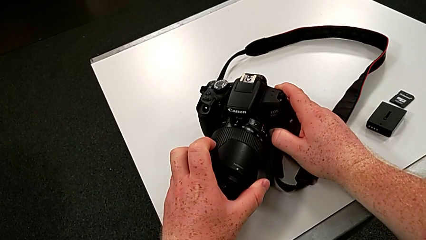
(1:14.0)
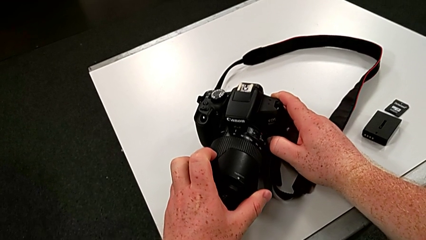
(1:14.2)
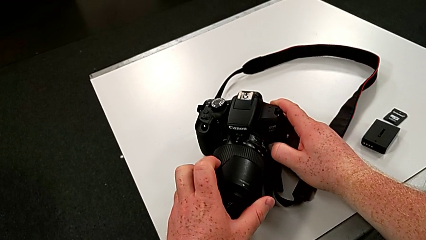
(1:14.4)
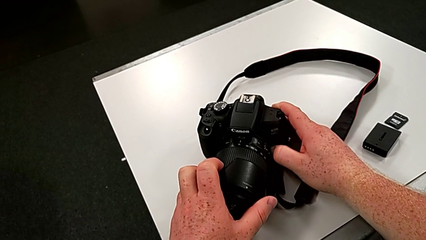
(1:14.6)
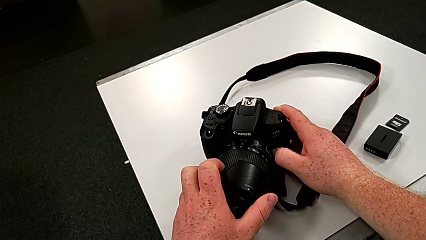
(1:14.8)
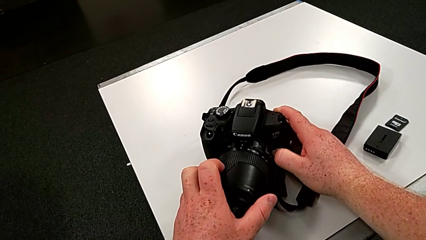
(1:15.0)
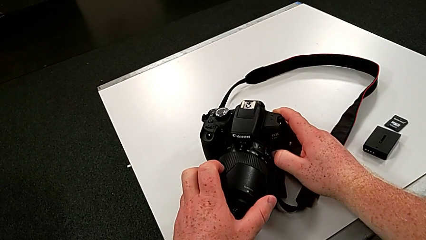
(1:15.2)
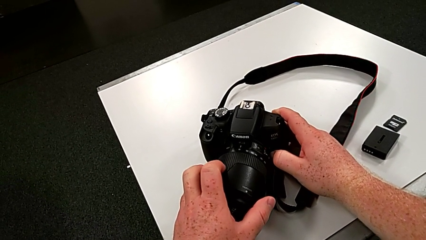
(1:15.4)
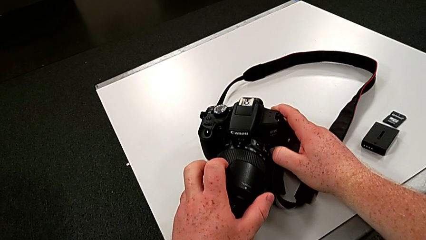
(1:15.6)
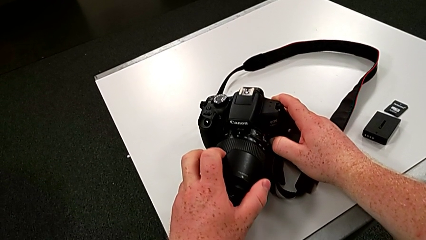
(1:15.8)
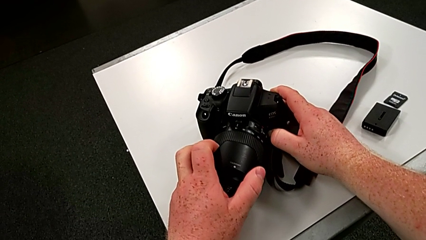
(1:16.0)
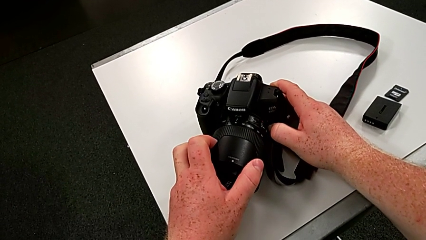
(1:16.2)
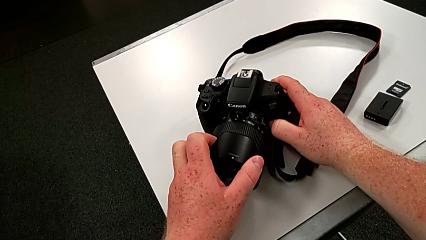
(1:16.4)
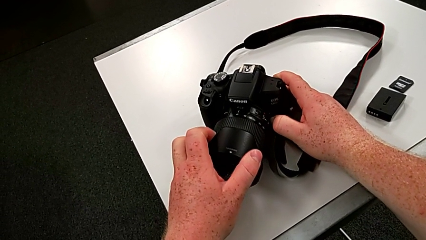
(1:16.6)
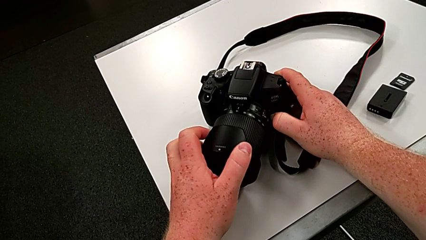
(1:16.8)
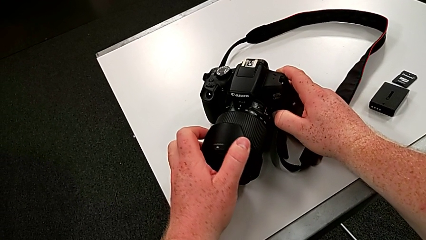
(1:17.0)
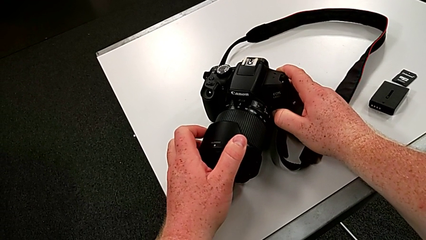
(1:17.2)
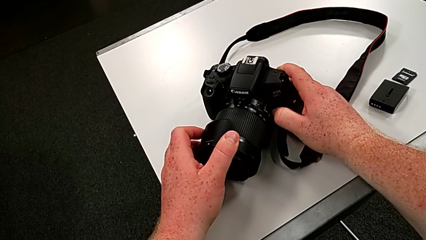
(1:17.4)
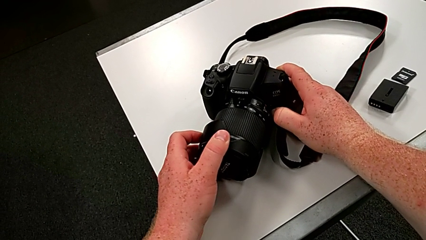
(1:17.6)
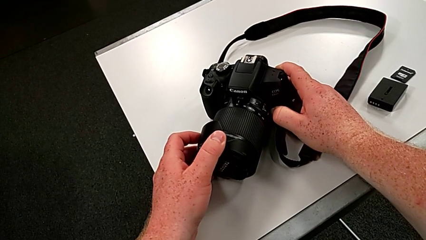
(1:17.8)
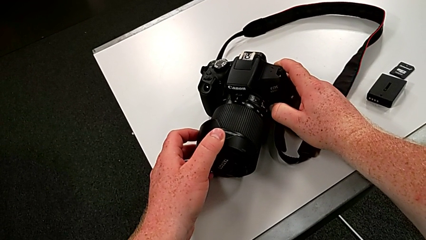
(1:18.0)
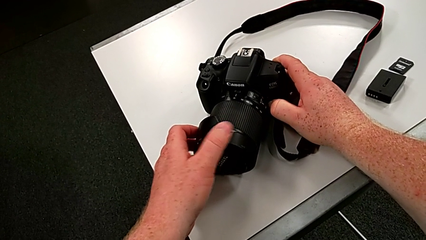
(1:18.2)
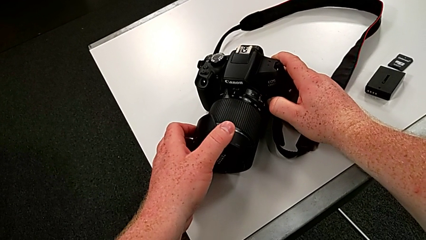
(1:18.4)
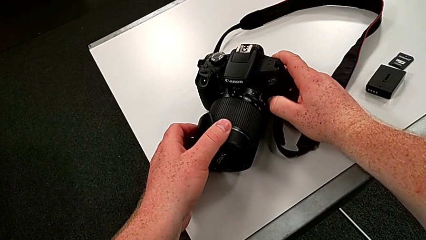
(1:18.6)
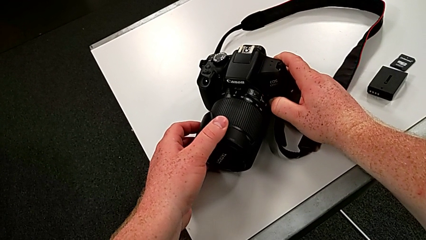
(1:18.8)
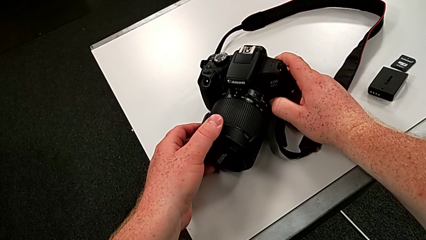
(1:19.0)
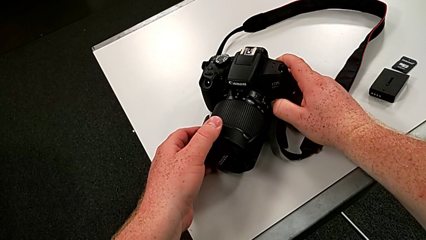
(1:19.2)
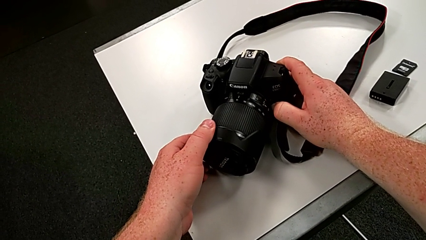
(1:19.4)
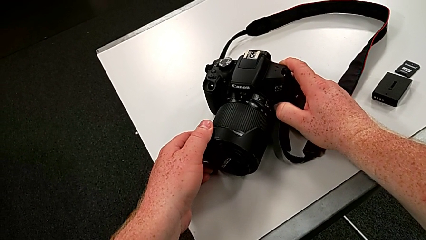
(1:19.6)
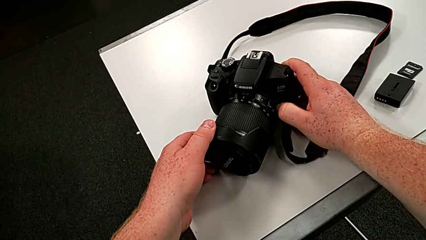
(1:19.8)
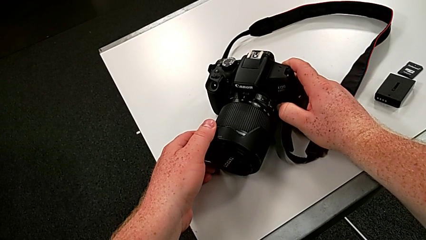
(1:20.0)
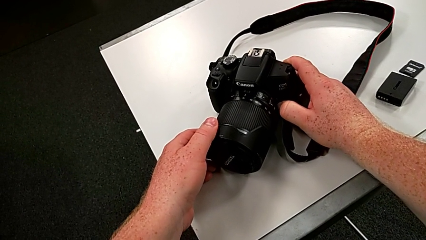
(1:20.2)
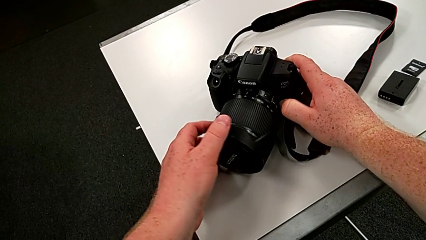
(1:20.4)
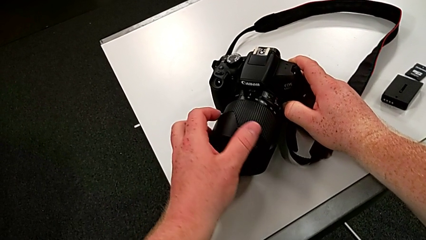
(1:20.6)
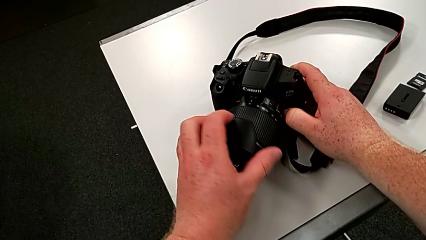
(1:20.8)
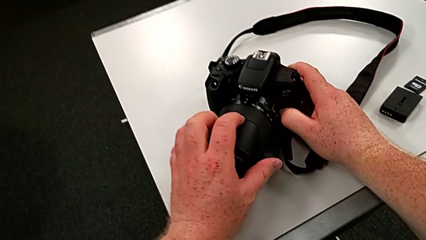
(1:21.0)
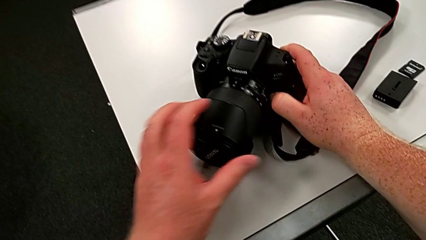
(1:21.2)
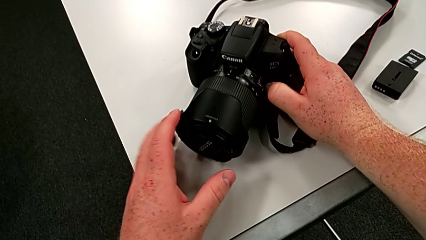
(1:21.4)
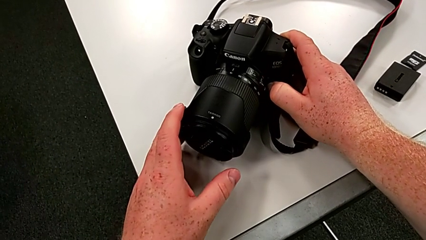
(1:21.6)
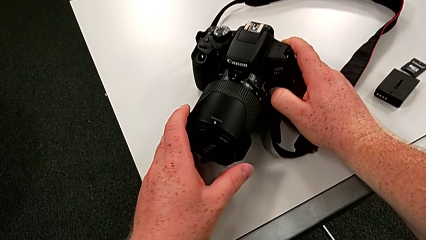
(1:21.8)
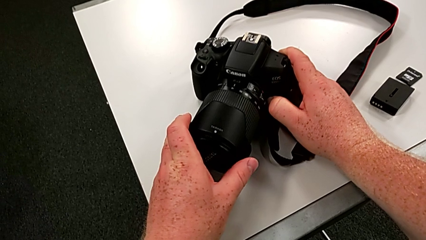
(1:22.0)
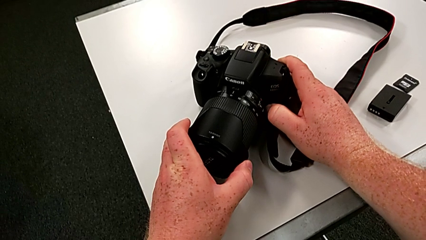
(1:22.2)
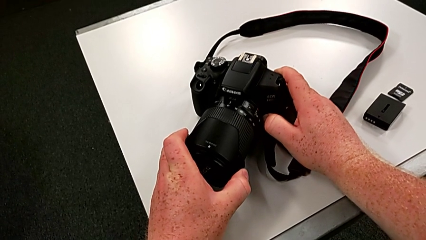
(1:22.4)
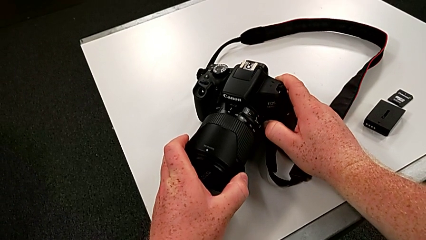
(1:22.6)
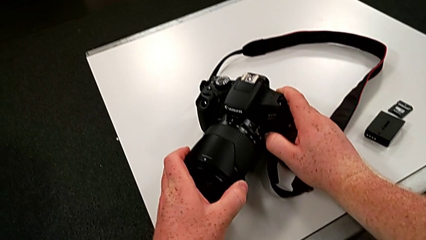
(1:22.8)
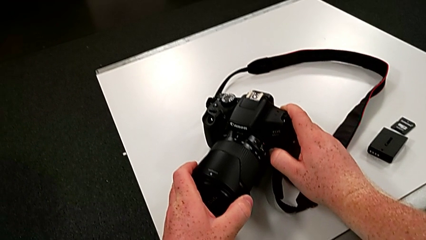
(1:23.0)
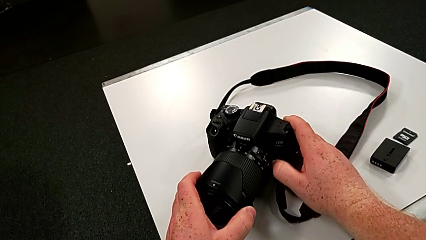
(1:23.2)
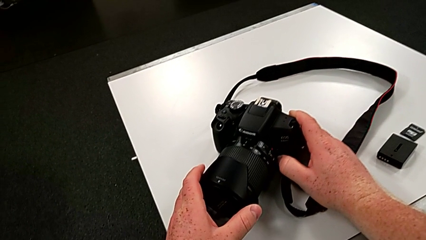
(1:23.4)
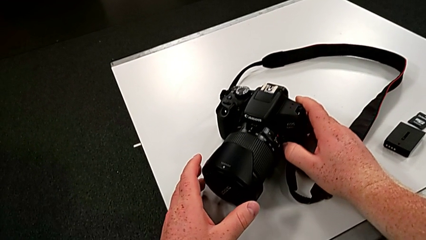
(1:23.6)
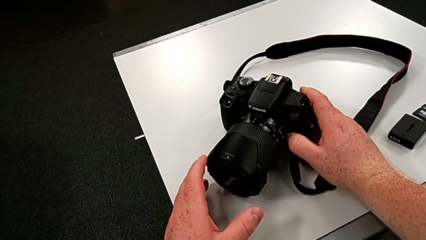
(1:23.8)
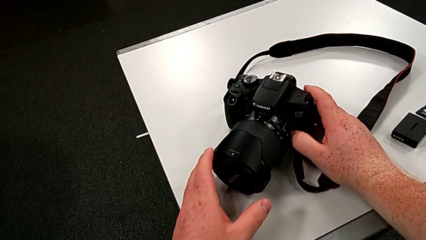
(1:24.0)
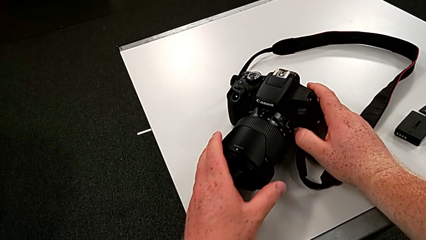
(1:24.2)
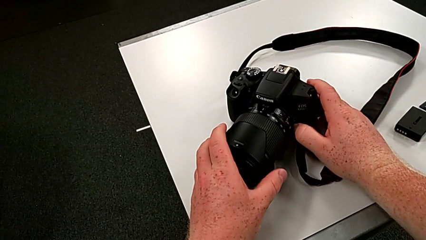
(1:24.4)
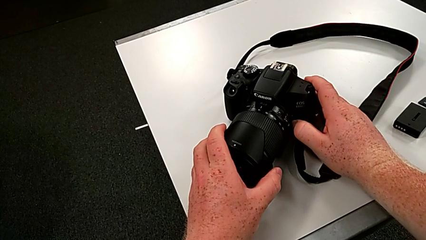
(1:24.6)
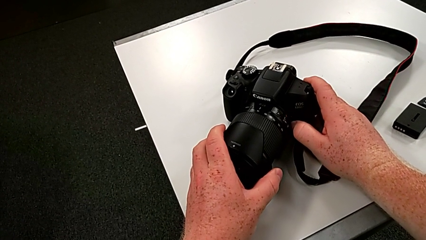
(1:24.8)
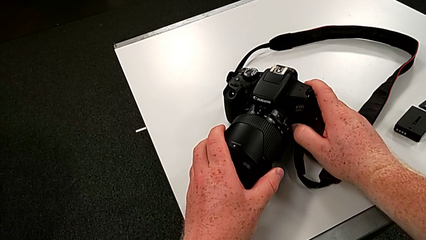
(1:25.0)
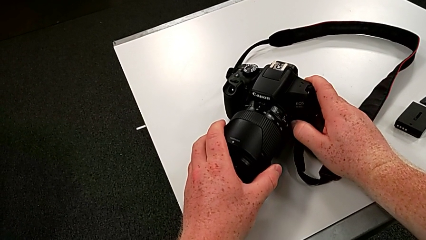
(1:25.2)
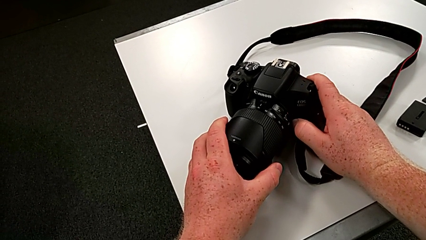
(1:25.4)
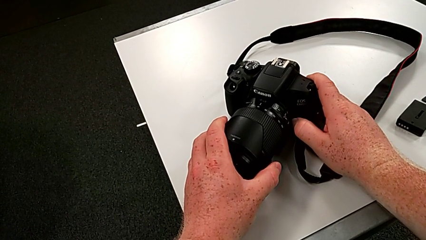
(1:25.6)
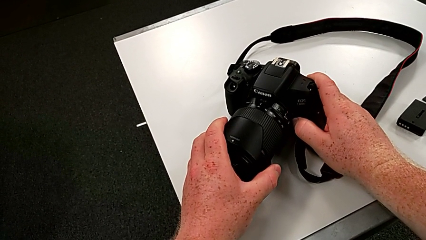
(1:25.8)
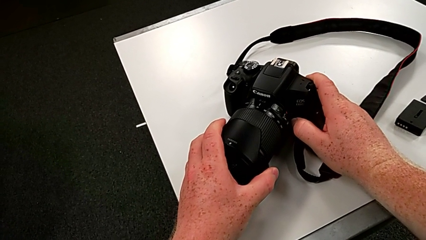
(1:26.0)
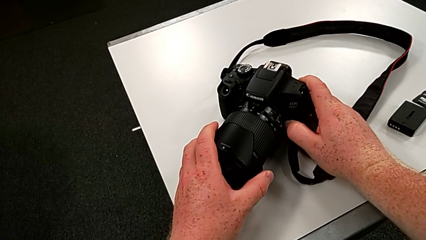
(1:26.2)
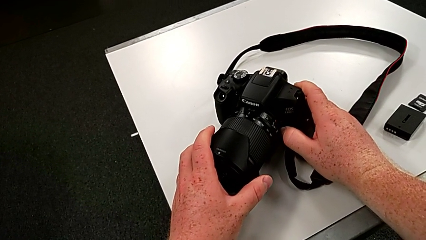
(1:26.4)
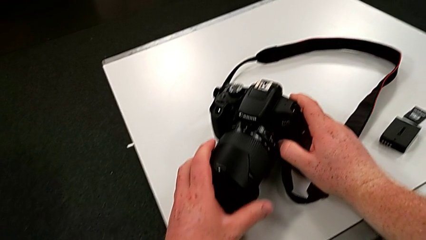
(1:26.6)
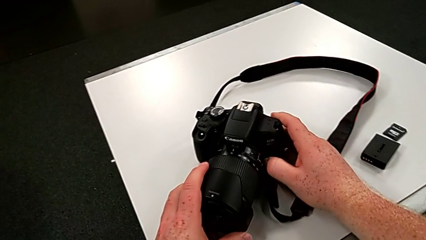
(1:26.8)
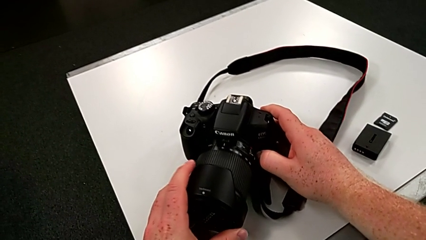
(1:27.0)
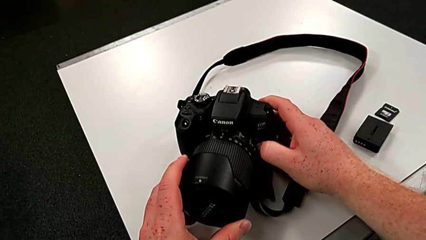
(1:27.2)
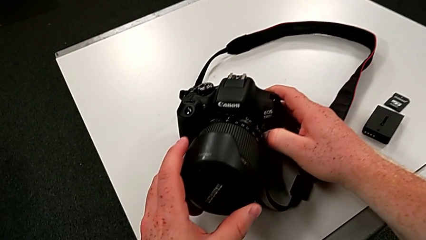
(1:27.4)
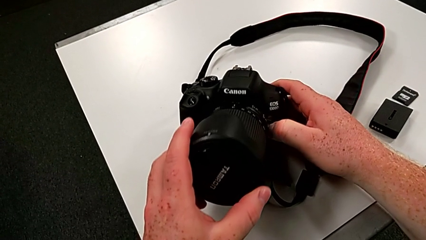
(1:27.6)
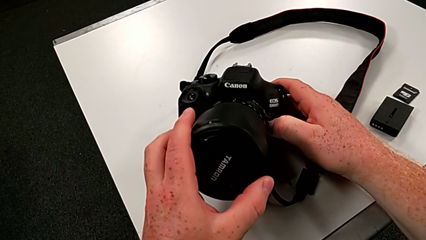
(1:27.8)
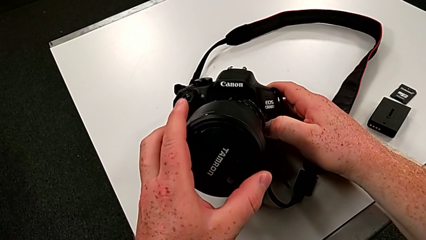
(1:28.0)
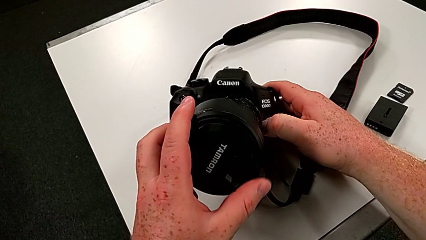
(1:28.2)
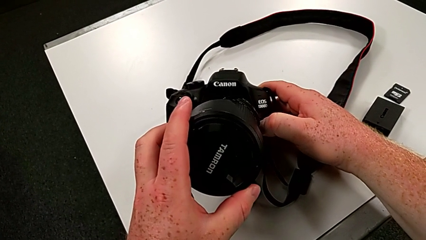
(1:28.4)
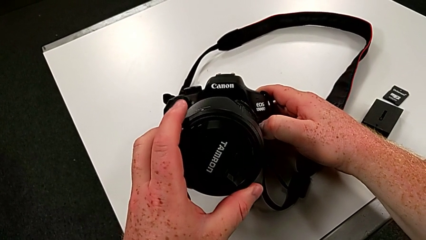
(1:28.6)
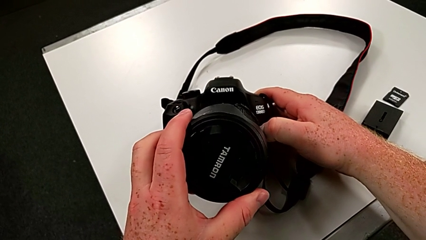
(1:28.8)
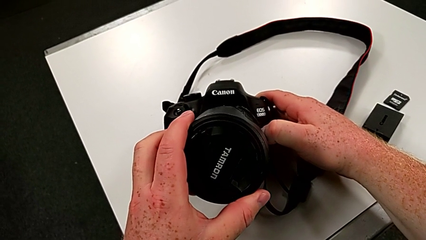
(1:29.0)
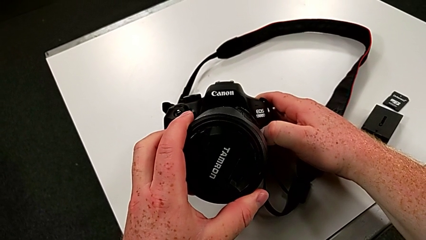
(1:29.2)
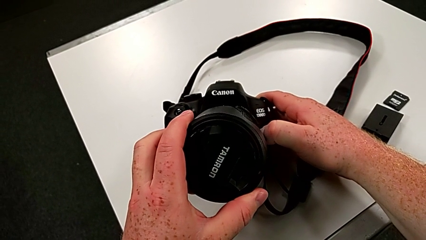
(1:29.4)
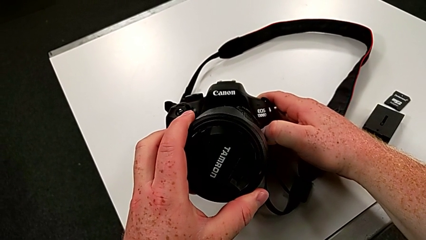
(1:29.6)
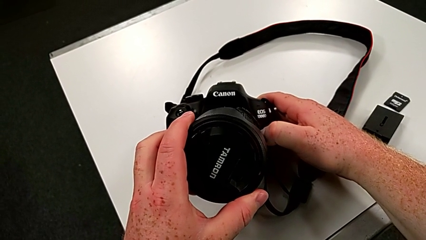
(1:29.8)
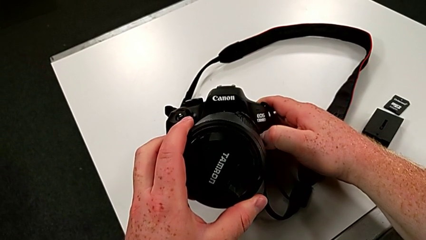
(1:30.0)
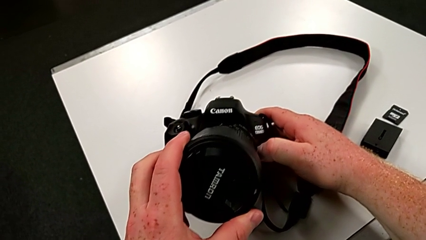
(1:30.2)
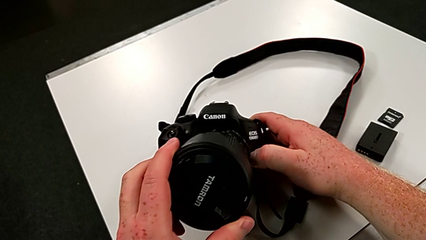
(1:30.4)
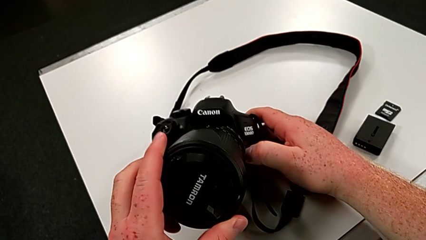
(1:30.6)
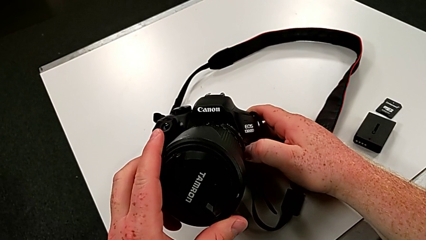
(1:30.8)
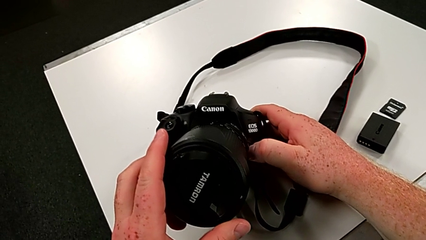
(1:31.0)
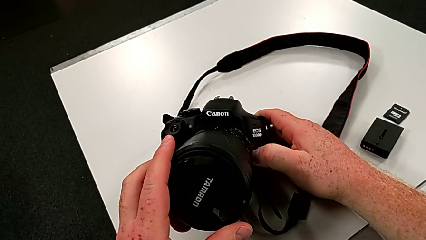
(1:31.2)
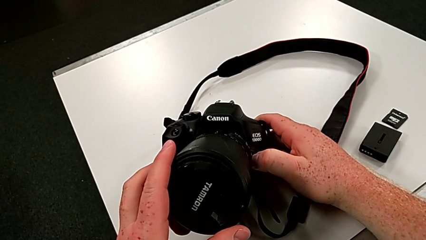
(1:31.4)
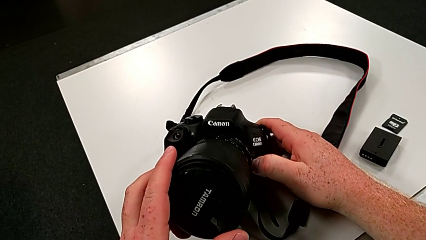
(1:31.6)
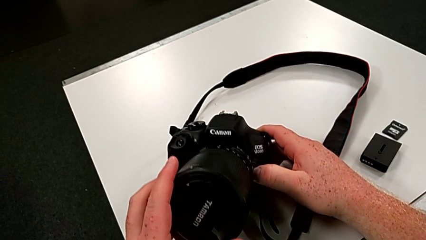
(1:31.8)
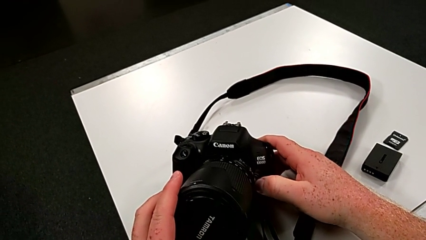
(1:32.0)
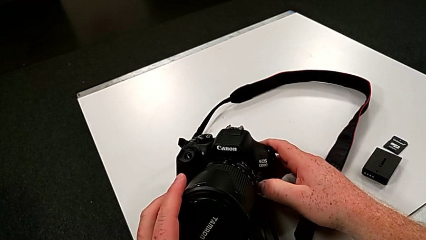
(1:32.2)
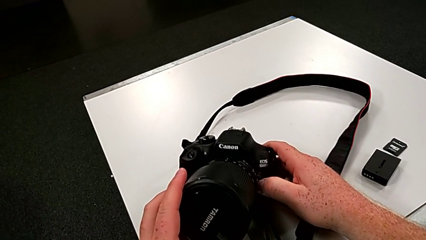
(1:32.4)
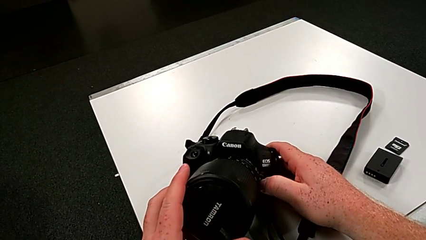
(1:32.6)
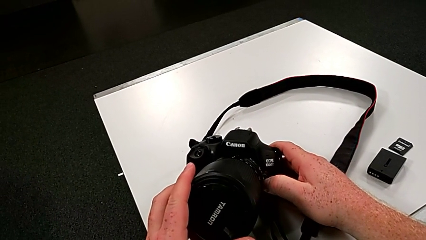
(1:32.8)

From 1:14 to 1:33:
The camera wearer is touching the cover of the DSLR. They keep wrongly rotating the left lens cover, rotate the right lens cover and grab the lens cover.
